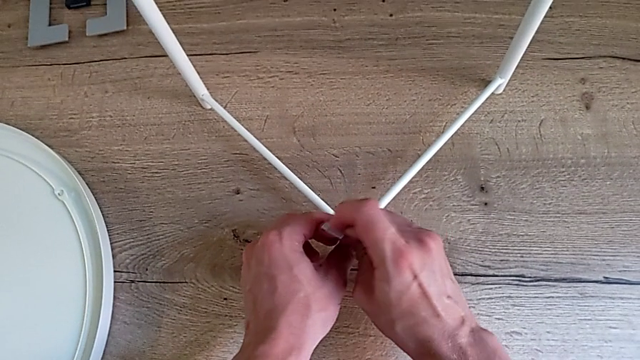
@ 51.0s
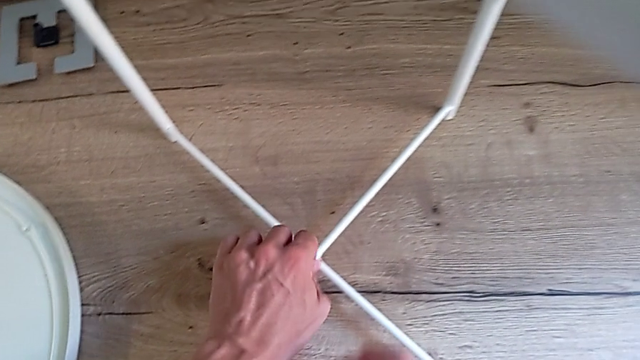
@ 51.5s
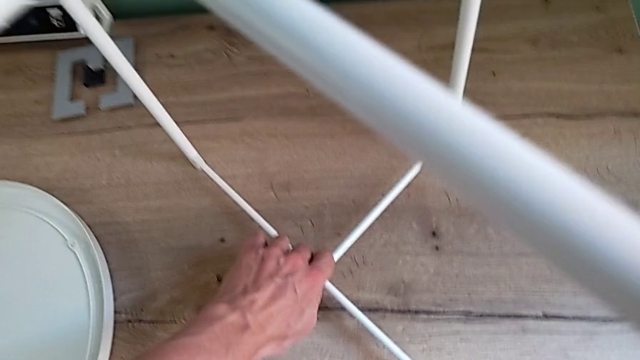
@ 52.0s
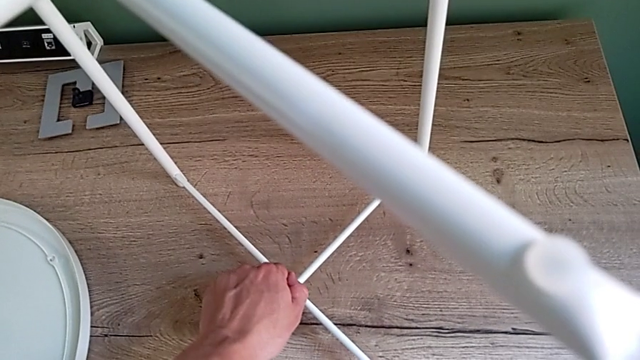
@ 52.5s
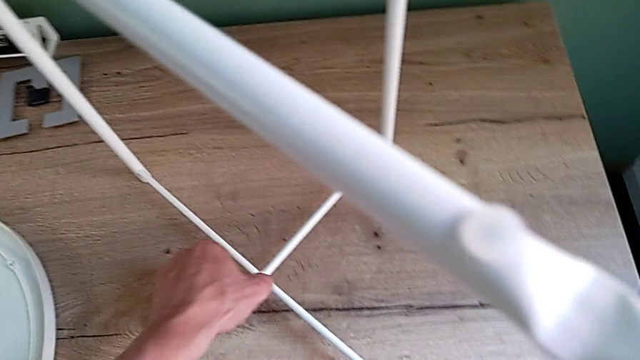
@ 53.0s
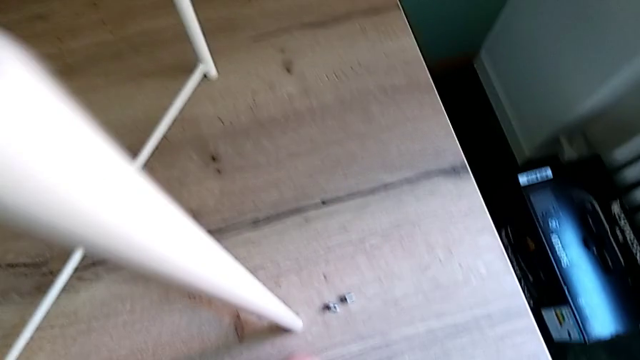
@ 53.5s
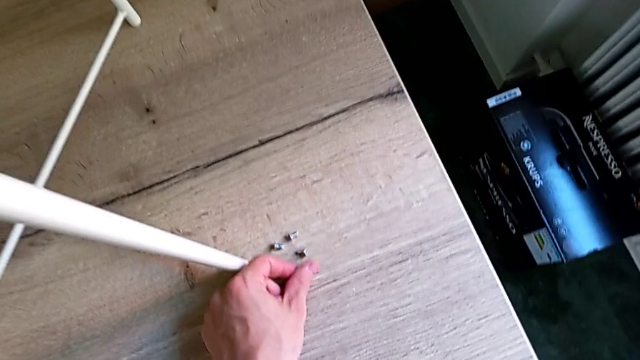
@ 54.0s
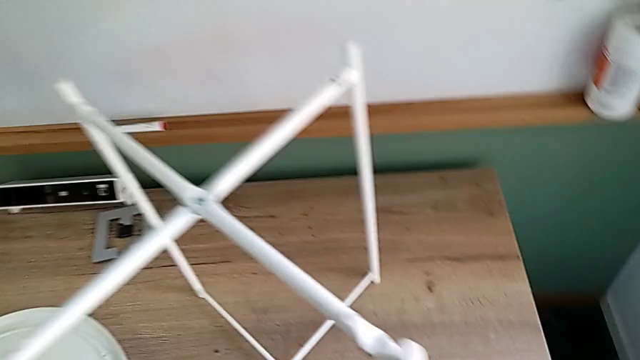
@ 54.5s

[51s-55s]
The camera wearer is unscrewing the bottom hex socket head. They unscrew the hex socket head, disassemble it and place it.

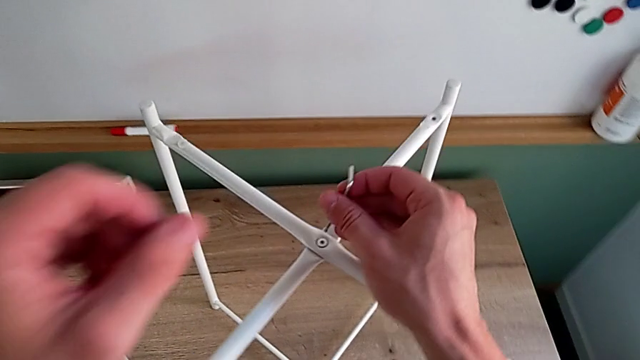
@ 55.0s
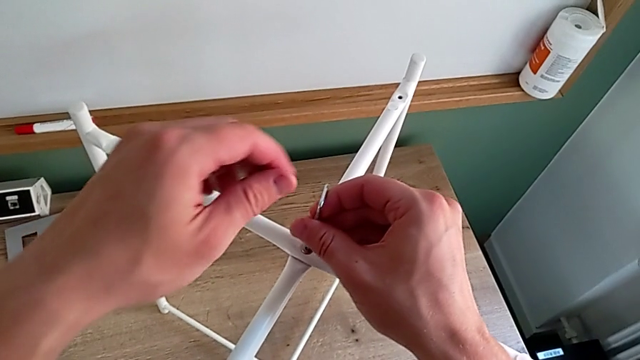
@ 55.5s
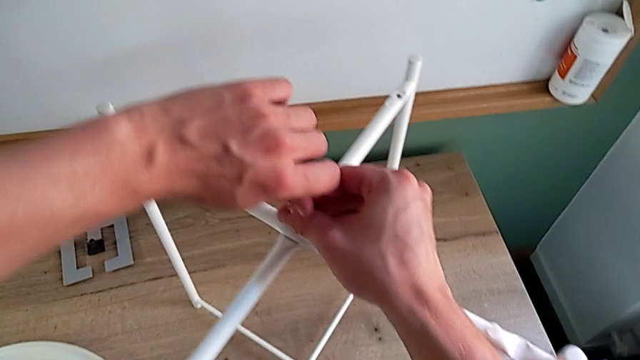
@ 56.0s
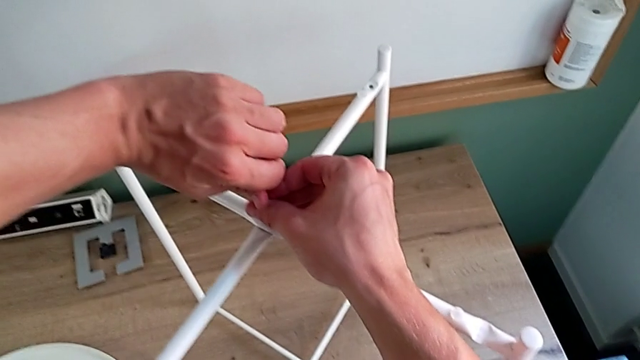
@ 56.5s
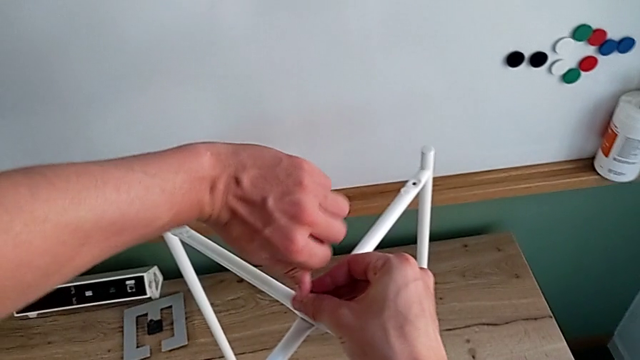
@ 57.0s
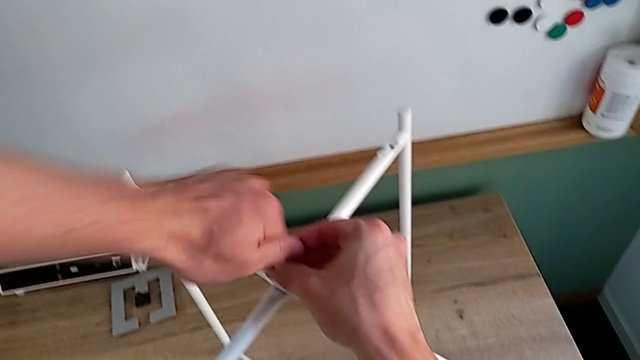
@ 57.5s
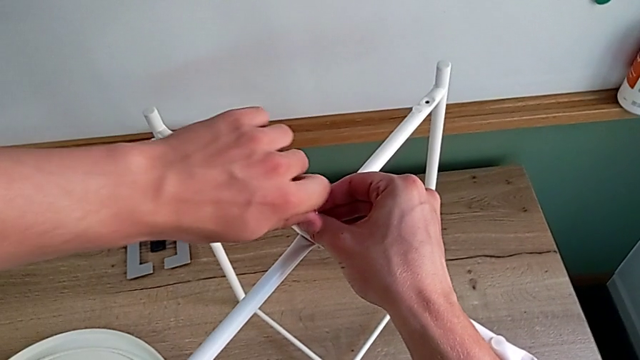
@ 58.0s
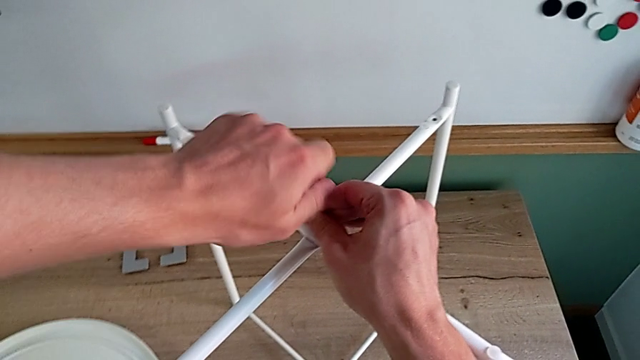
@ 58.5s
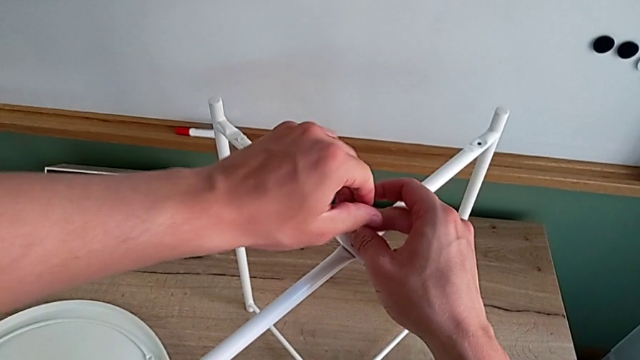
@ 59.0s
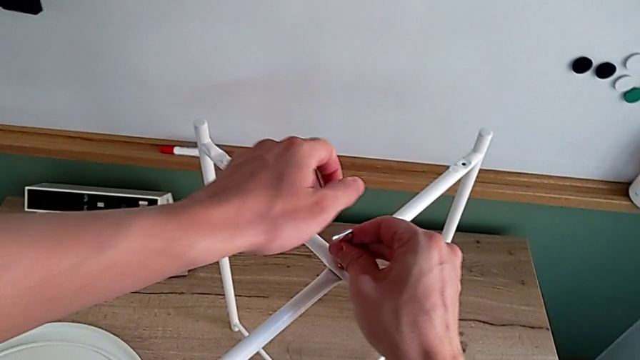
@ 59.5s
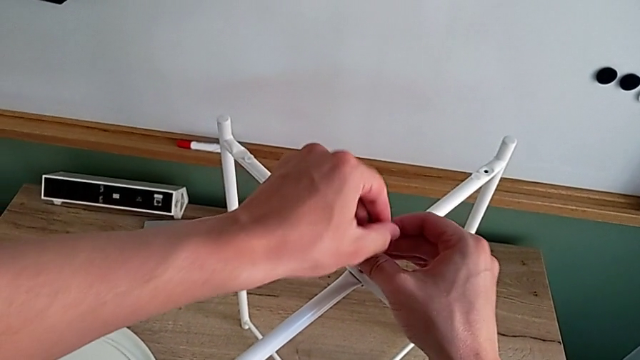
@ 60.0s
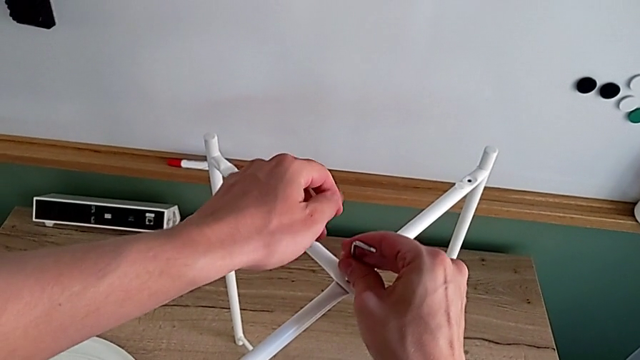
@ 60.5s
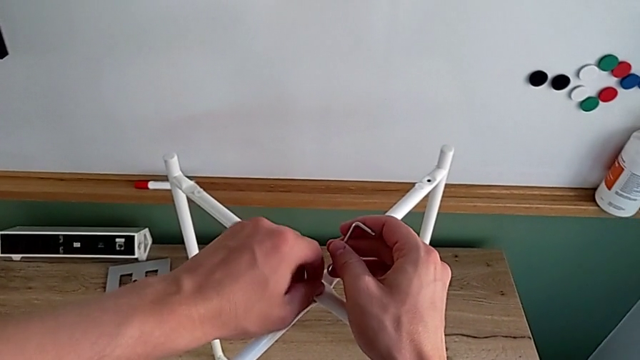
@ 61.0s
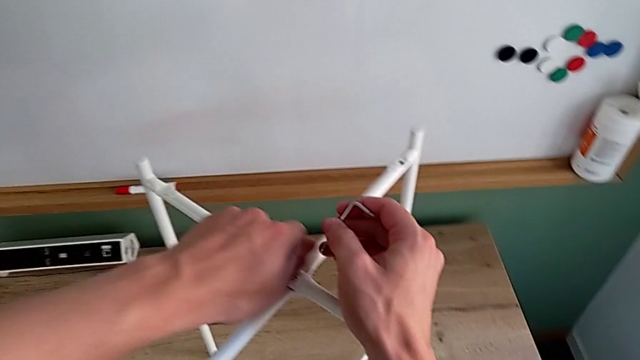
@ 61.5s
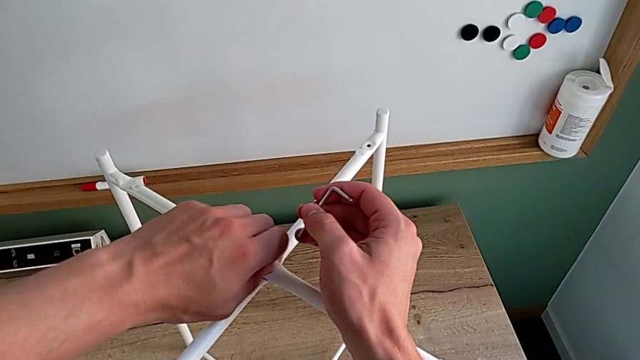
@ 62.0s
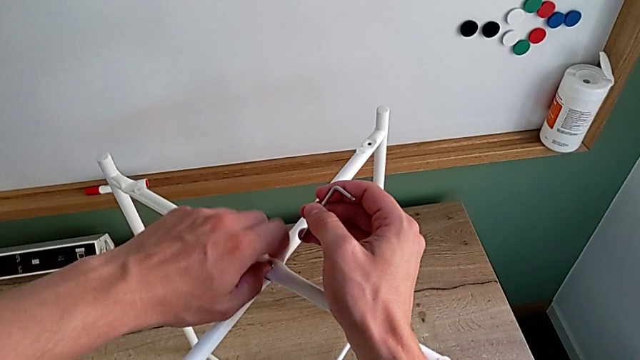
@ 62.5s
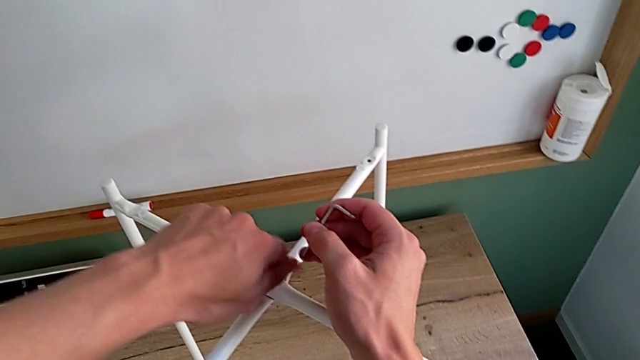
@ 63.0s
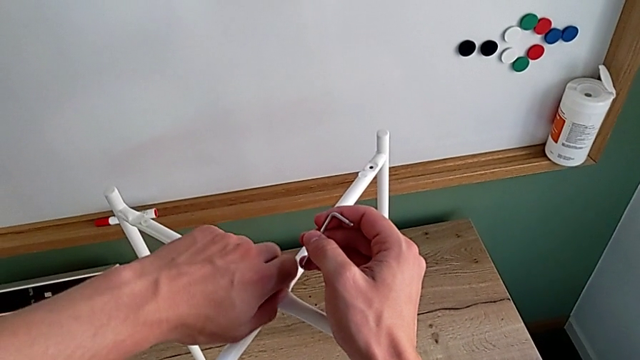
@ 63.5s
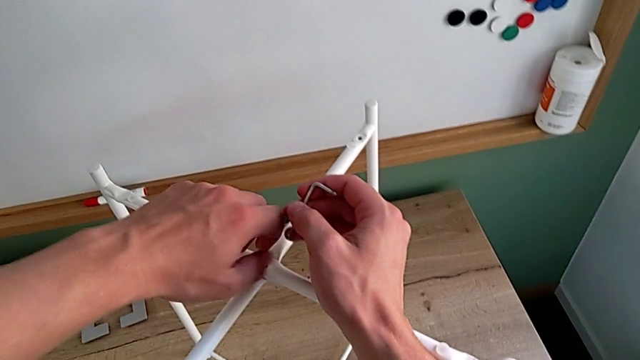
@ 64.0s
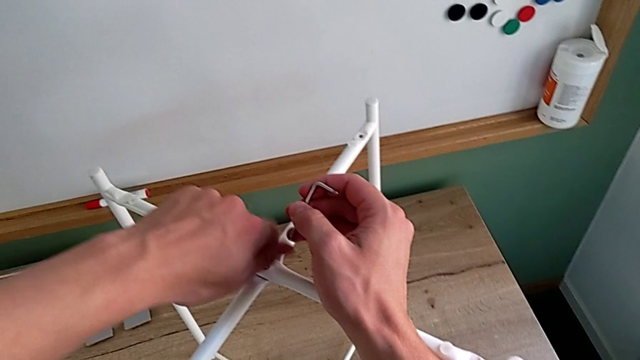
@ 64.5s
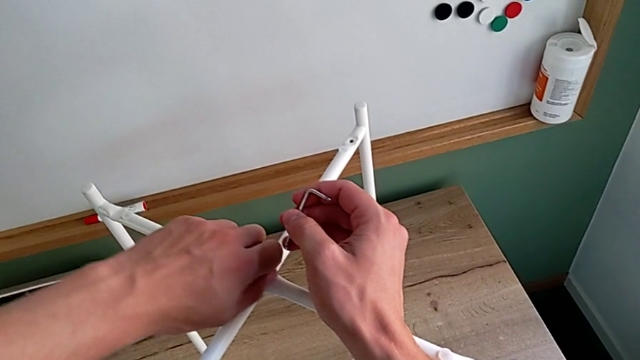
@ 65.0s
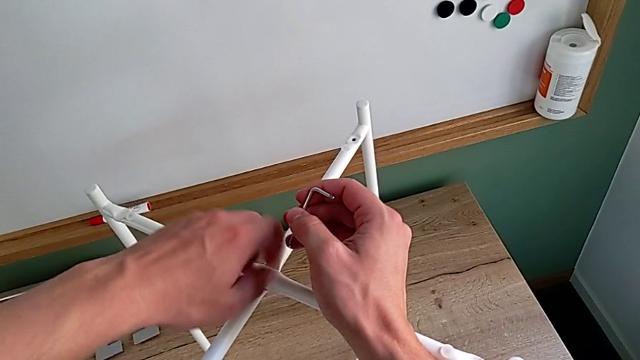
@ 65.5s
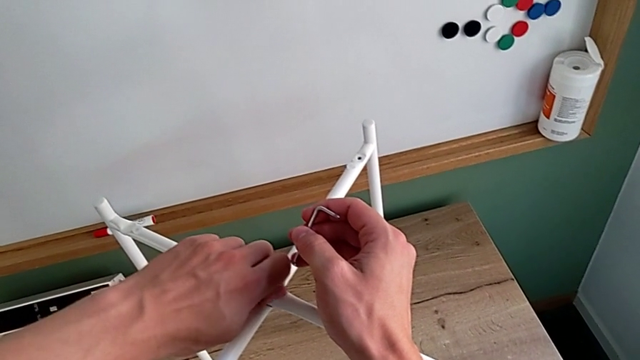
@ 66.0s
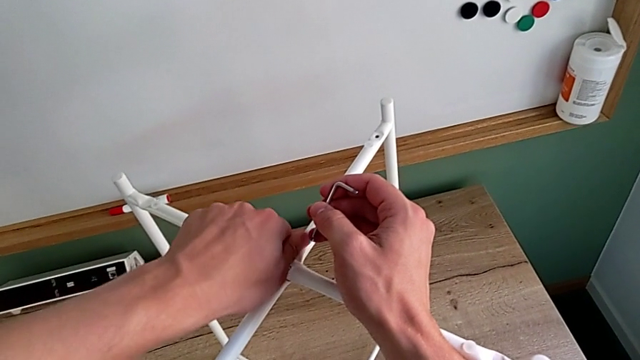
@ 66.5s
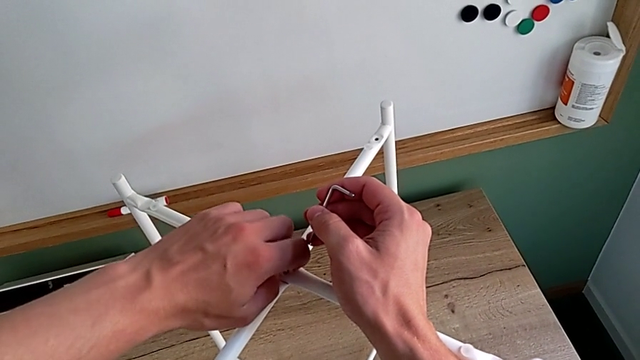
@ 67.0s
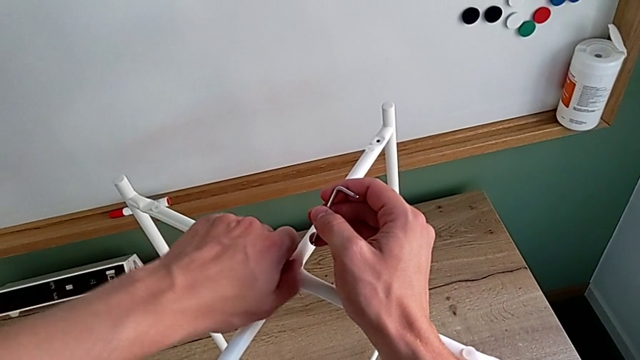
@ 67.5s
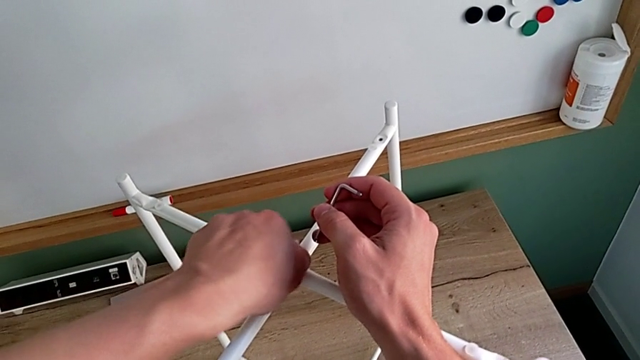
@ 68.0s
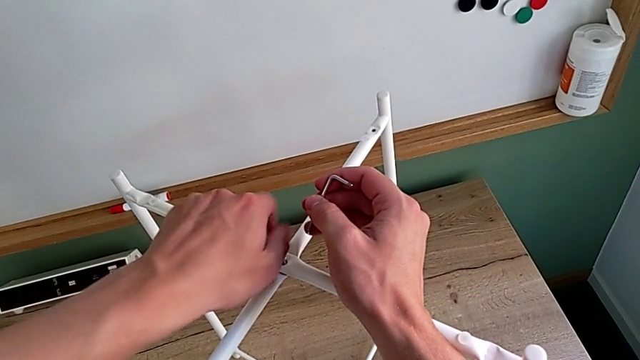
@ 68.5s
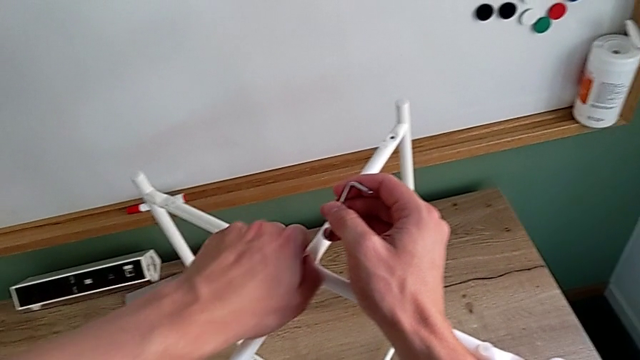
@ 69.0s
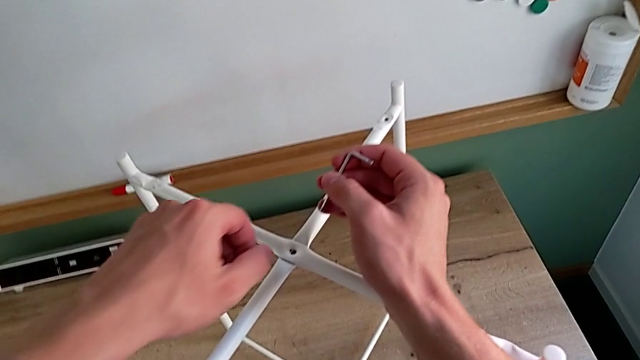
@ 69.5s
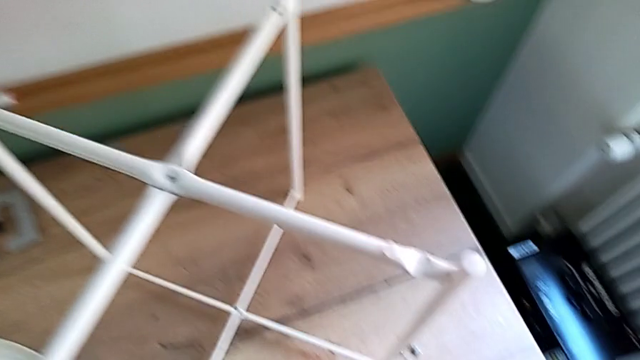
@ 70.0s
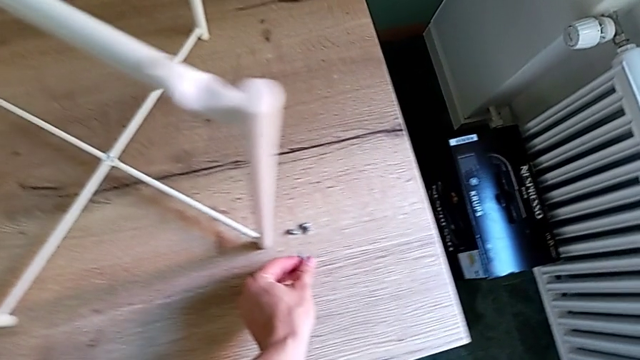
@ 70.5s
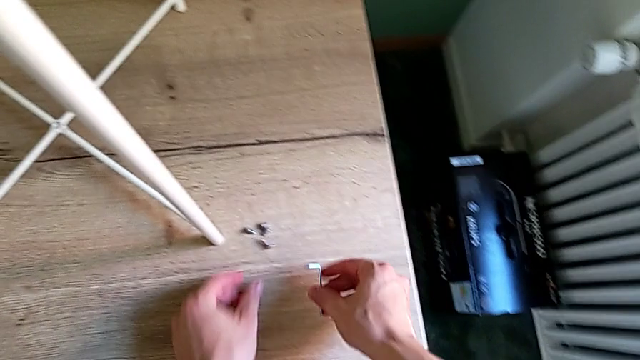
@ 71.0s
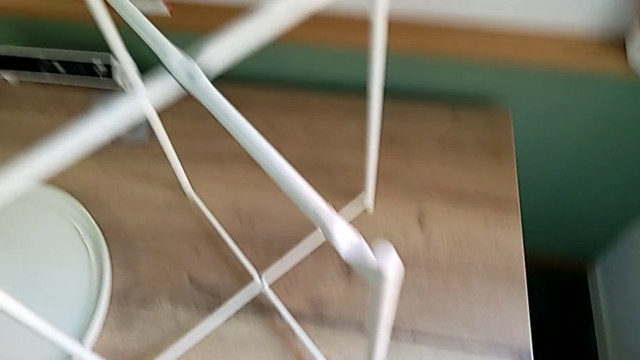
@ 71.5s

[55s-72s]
The camera wearer unscrews the top hex socket head. They insert the Allen wrench, unscrew the hex socket head, withdraw the Allen wrench, unscrew the hex socket head, disassemble it, place it and place the Allen wrench.
